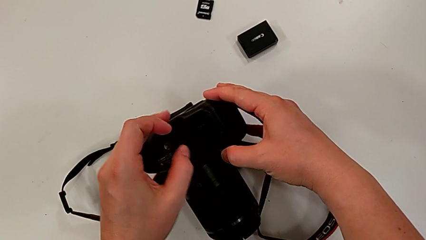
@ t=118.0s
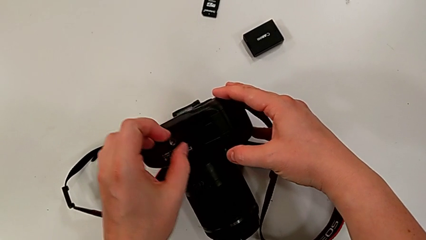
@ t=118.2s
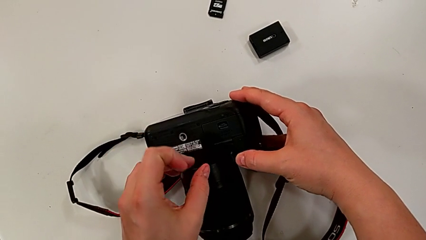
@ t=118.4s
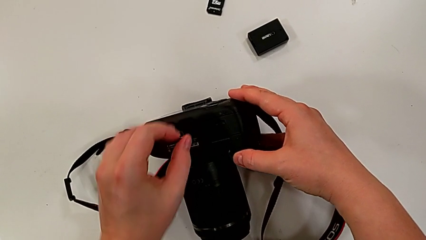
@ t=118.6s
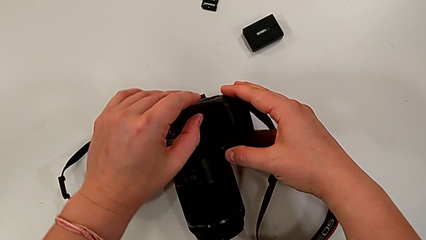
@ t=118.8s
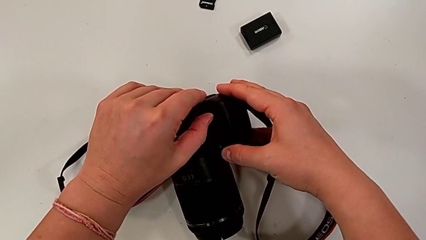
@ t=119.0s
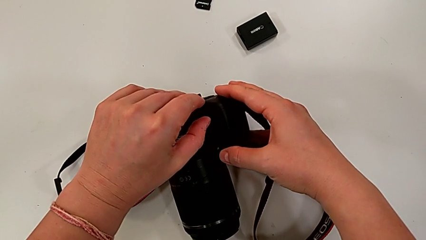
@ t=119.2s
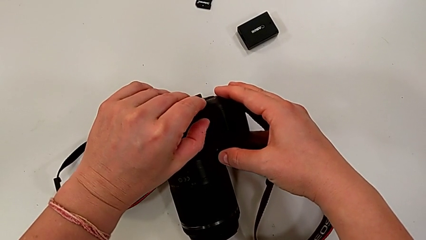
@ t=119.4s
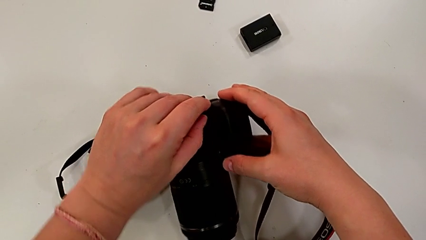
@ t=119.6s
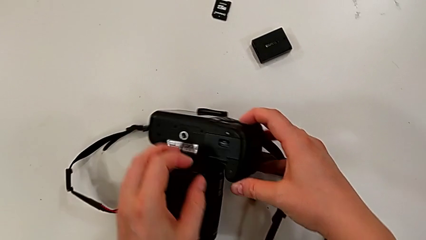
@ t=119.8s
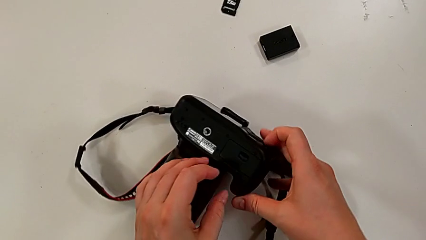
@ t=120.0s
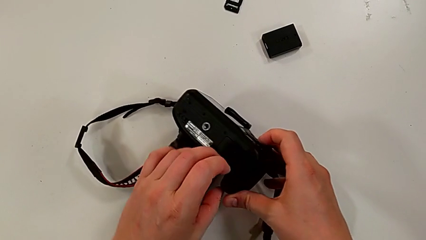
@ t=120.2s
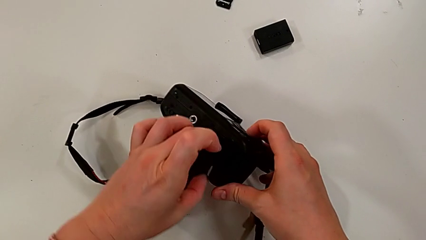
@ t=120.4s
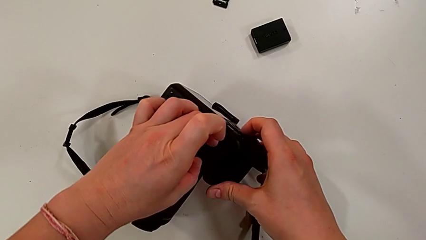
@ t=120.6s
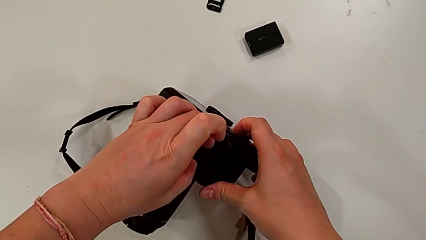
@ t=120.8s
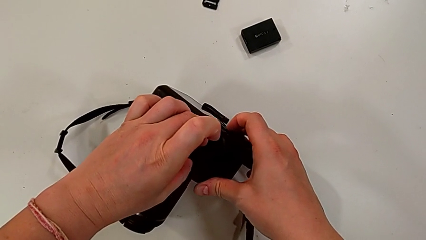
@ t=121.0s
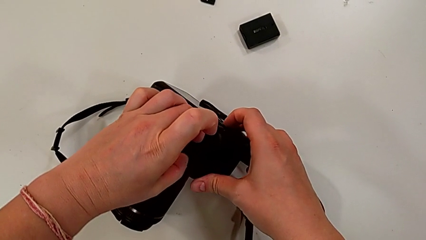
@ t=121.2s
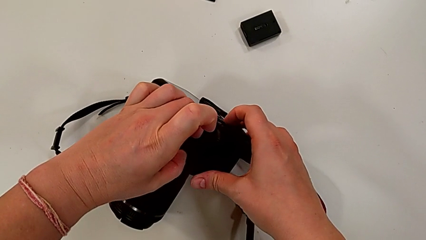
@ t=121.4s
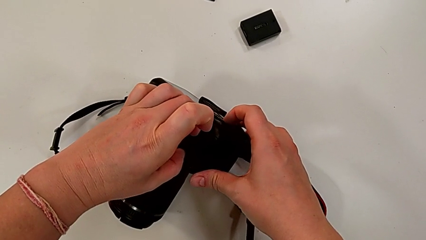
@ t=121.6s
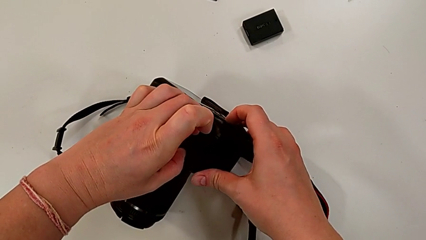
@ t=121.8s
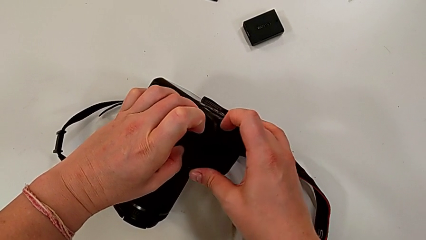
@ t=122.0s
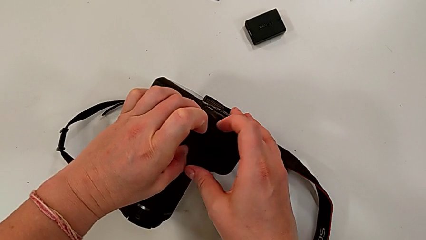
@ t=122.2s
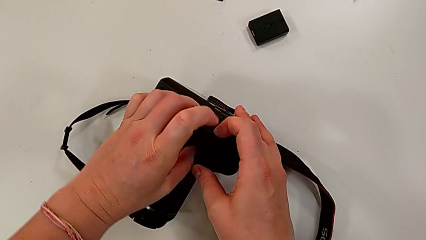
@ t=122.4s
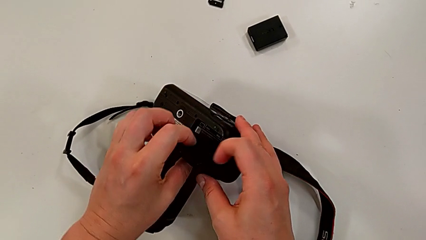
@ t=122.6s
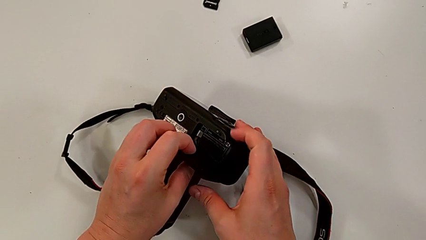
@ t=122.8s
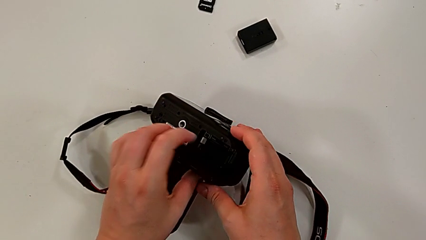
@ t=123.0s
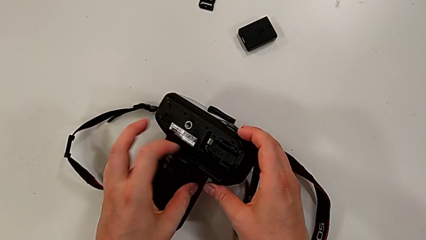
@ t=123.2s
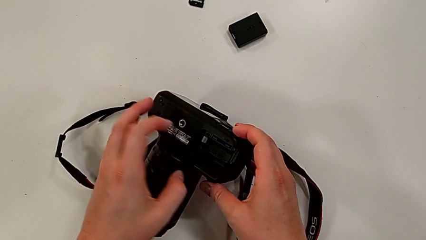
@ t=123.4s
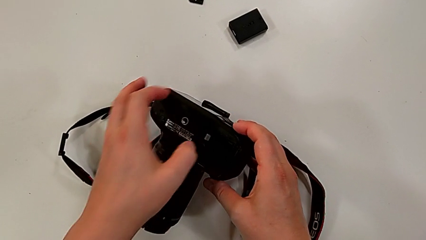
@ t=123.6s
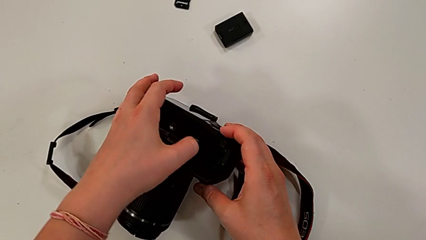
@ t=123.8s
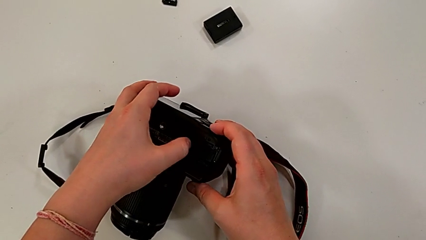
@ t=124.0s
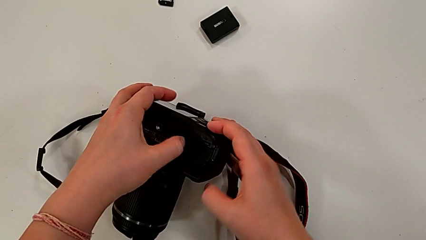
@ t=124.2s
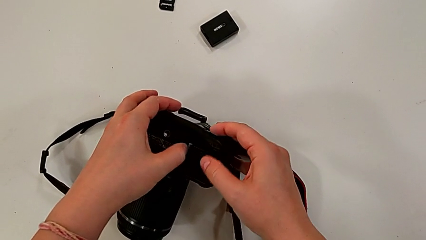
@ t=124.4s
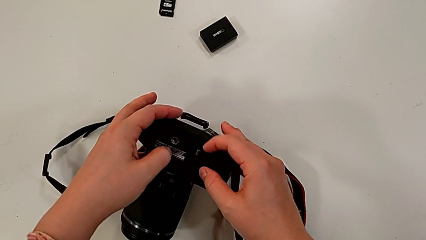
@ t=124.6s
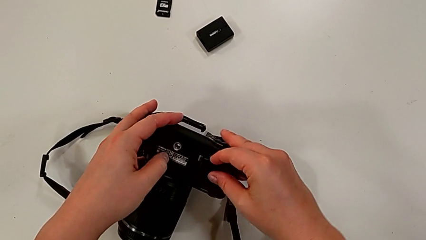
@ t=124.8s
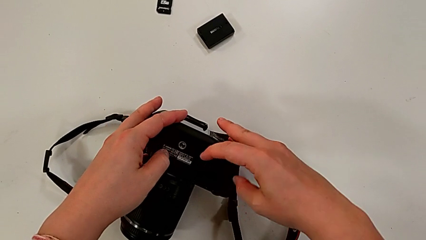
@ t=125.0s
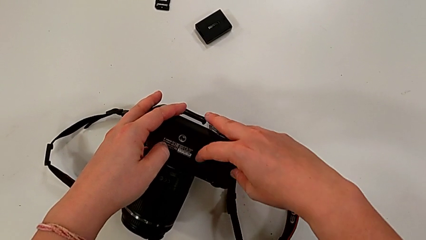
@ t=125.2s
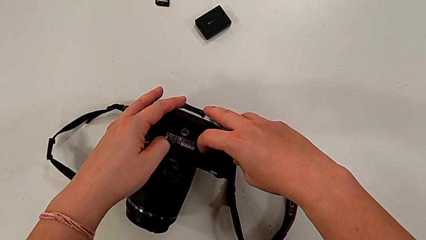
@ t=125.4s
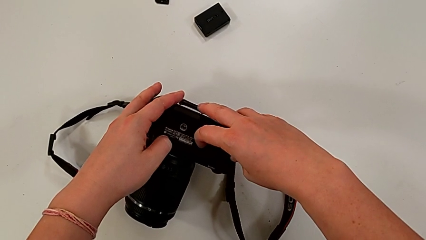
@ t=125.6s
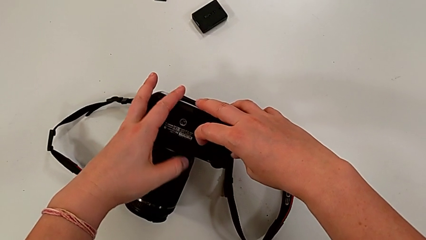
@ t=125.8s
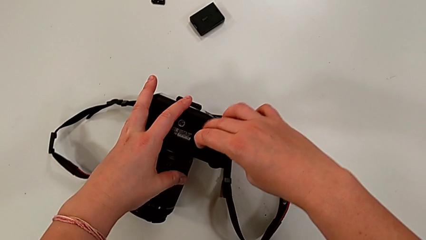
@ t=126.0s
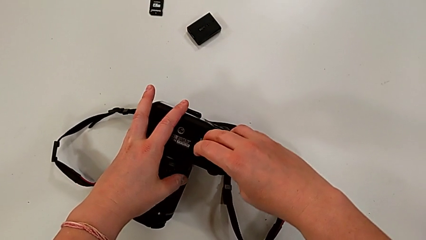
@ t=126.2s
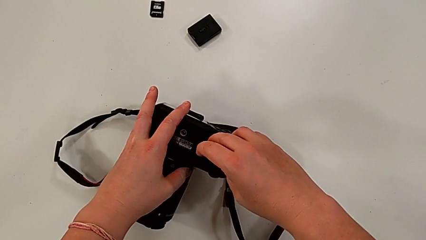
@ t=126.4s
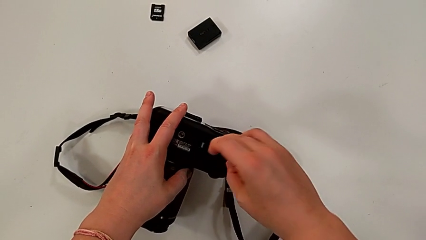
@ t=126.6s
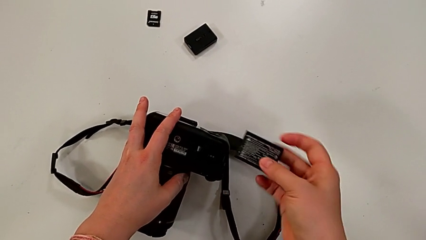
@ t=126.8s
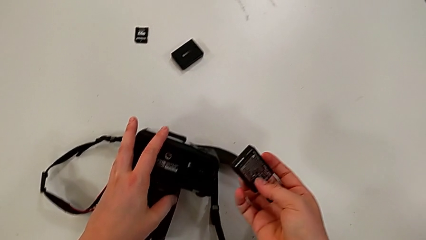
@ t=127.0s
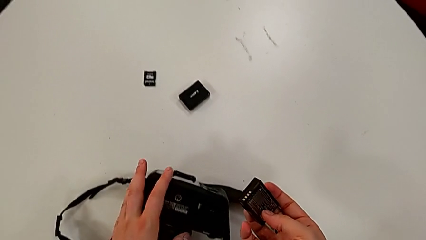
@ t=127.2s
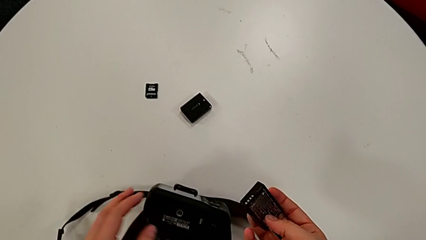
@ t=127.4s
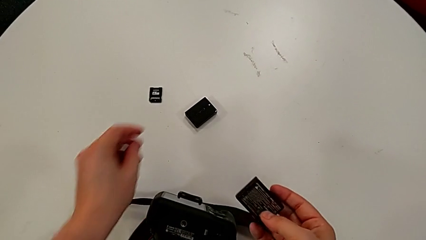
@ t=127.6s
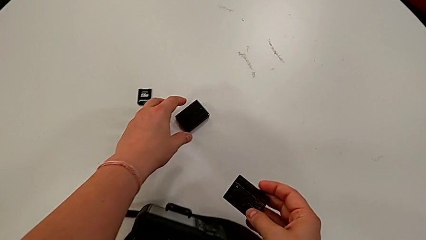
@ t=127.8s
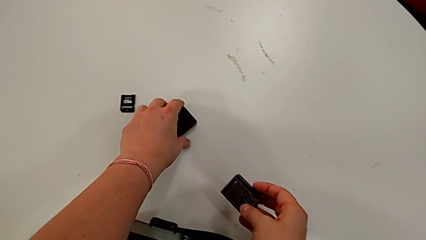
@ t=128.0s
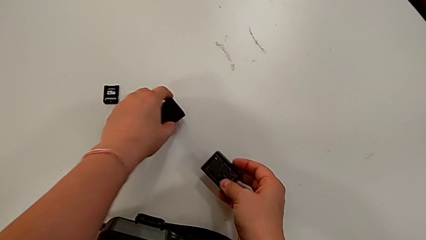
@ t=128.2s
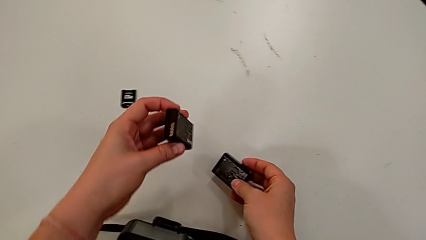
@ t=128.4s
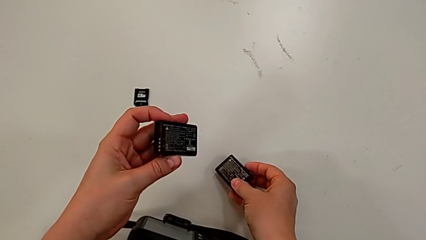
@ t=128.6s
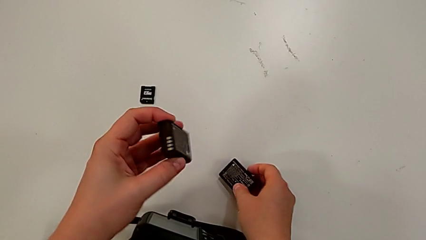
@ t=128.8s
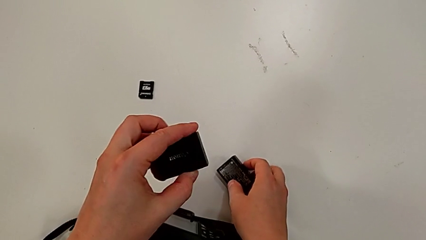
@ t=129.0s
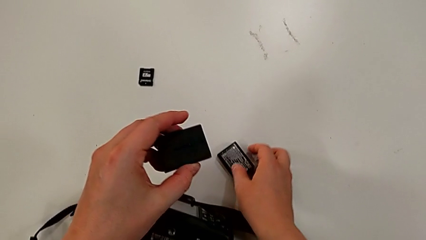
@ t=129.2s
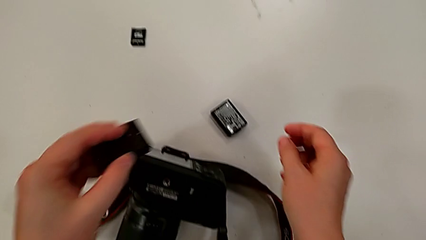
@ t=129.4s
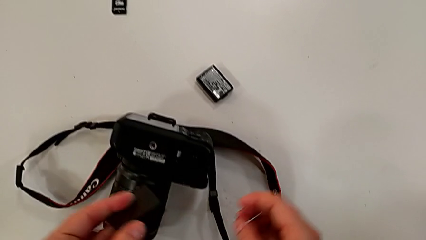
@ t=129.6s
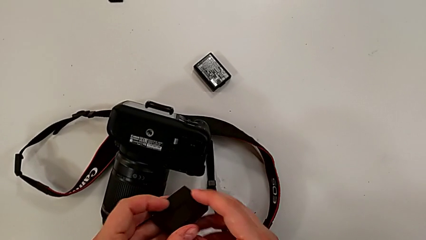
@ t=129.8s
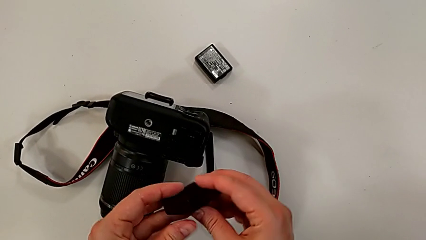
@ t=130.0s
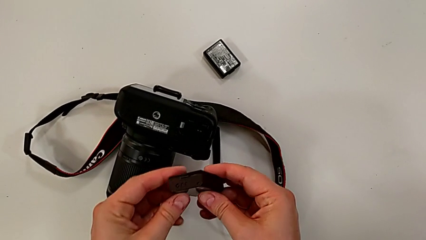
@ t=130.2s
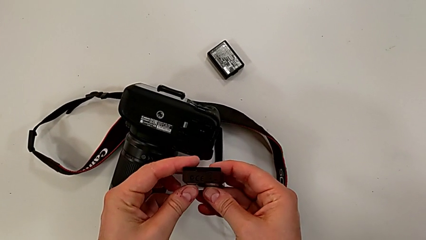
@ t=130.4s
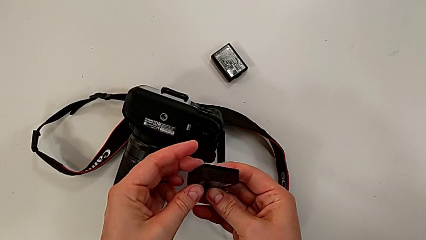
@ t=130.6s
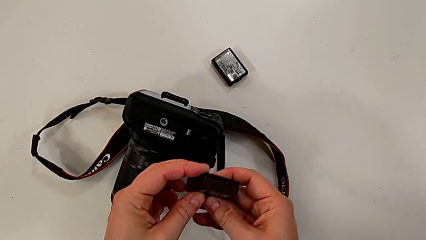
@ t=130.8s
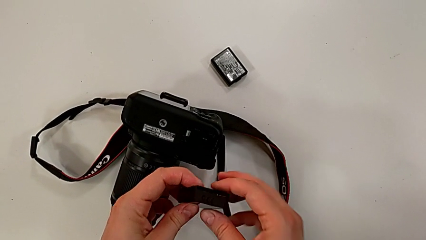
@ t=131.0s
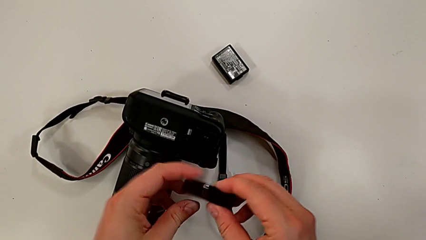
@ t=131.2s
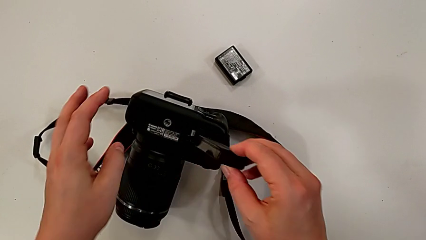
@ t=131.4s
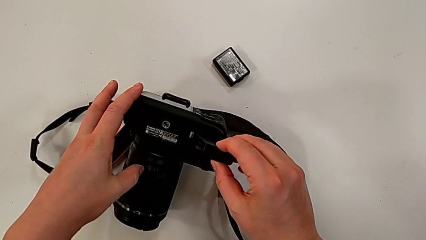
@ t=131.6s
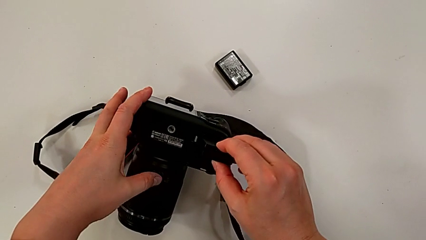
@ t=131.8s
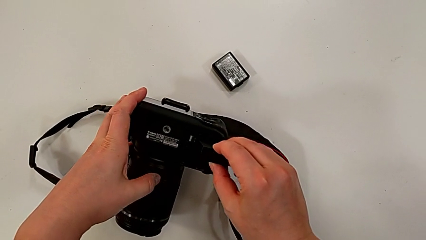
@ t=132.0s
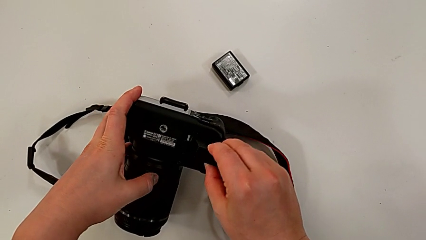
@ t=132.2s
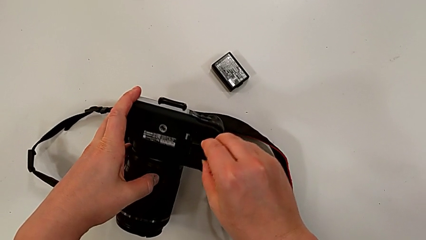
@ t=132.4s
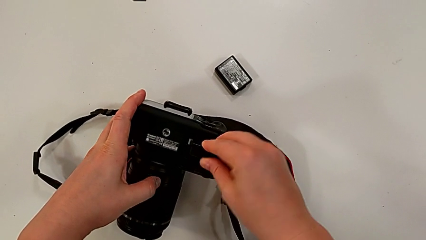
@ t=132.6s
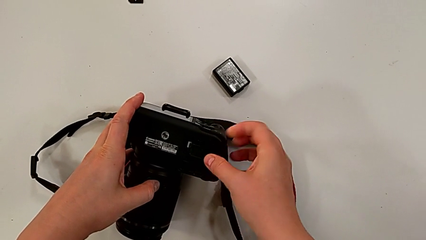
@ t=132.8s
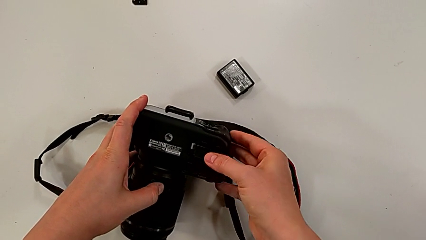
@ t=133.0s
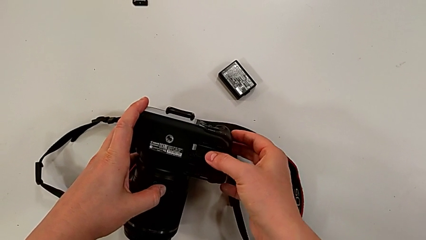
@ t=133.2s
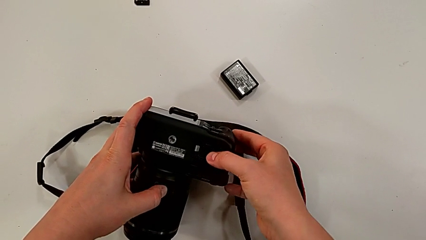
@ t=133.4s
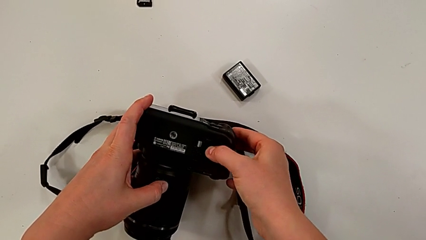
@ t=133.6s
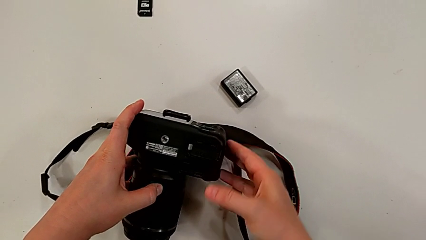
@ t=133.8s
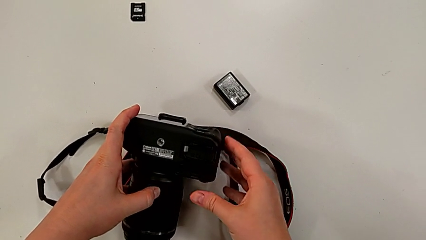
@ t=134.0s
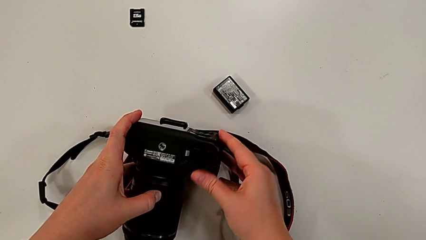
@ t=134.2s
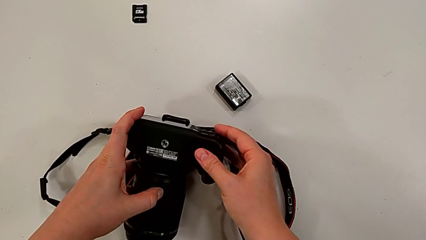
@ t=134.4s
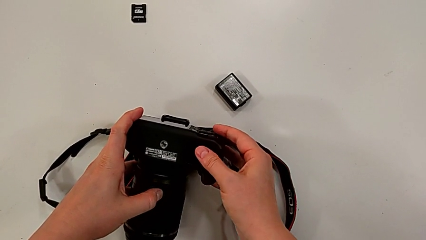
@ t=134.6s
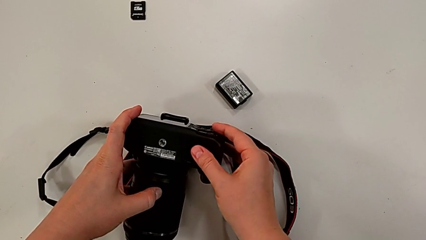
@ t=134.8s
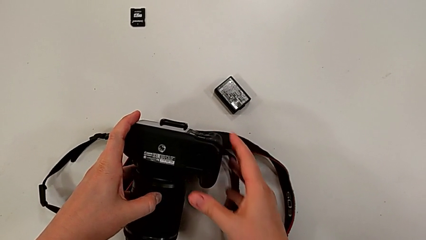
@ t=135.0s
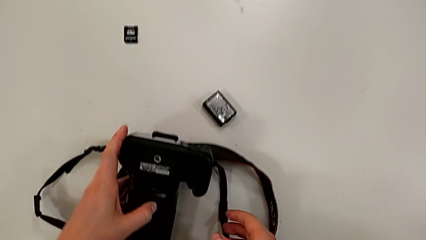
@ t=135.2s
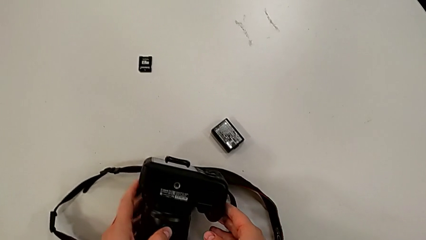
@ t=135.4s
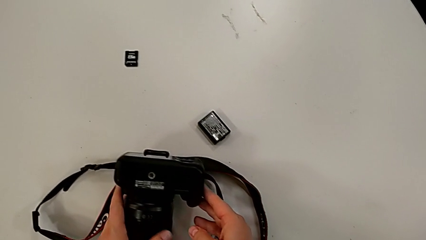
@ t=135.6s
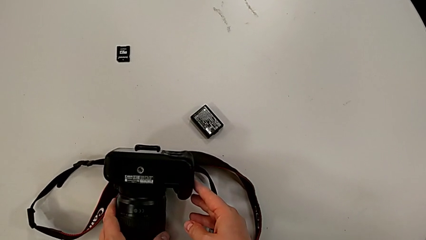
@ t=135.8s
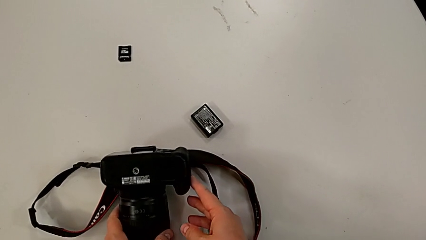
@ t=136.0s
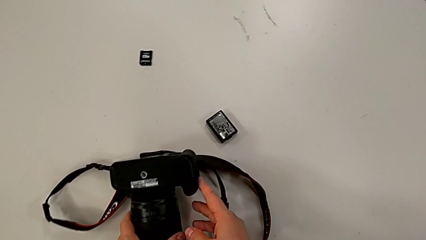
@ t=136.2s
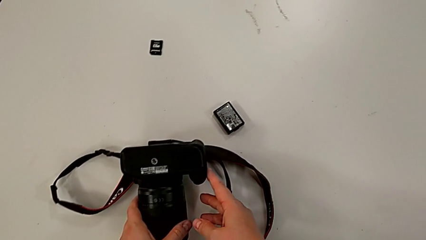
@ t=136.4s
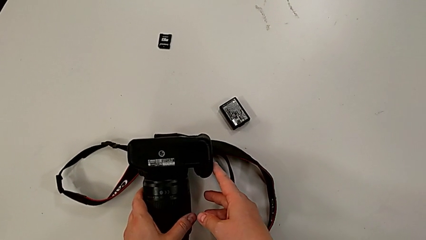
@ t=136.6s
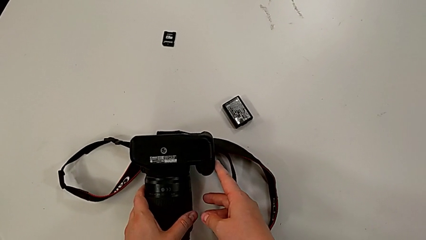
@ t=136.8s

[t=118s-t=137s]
The camera wearer is changing the battery of the camera. They rotate the black DSLR twice, press the little button, open the rectangular battery door, press the button, grab the old battery, lift it, grab the new battery, place the old battery, rotate the new battery, insert it, close the rectangular battery door and rotate the black DSLR.
